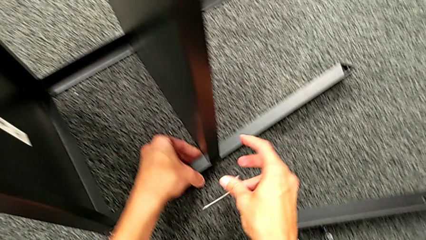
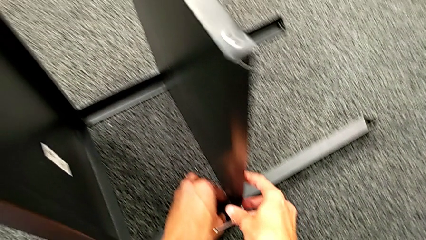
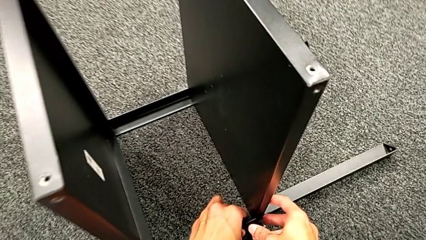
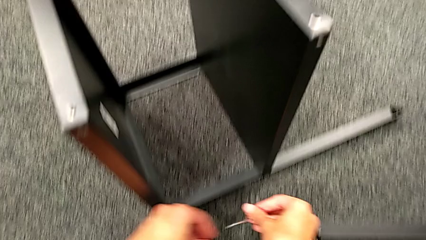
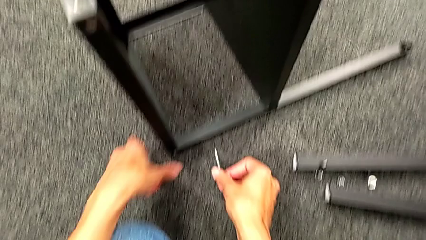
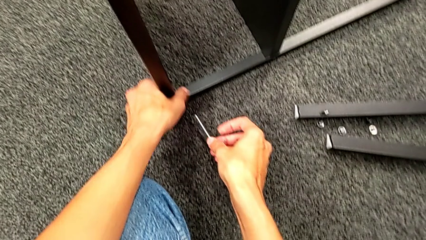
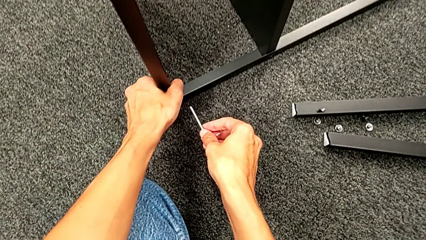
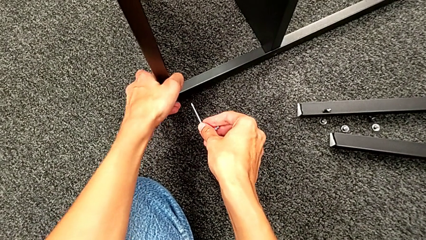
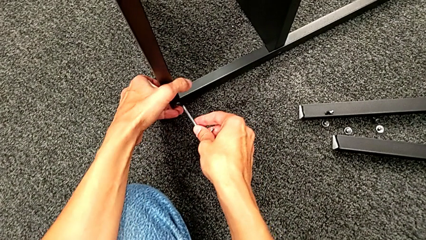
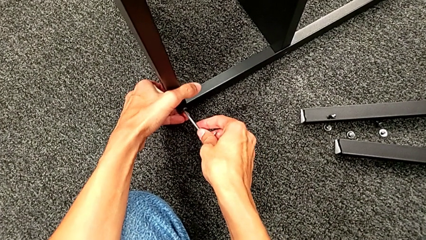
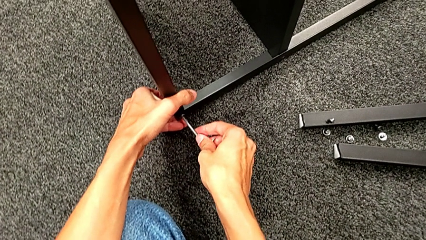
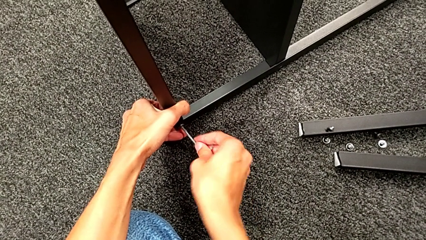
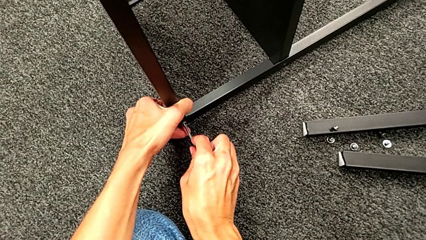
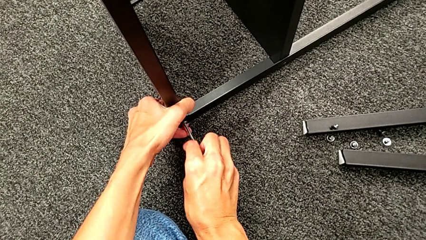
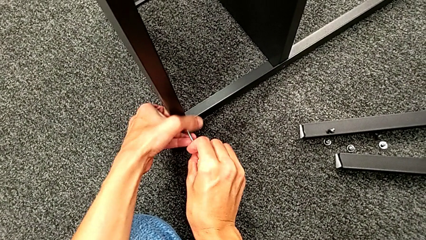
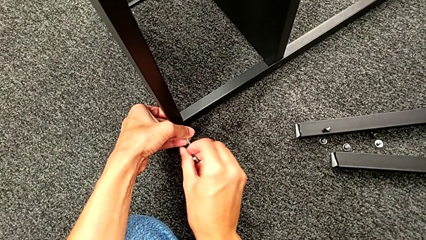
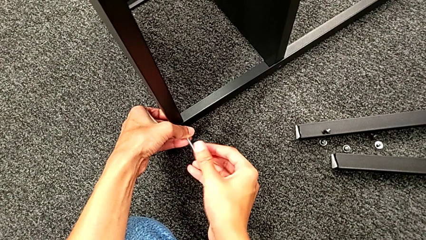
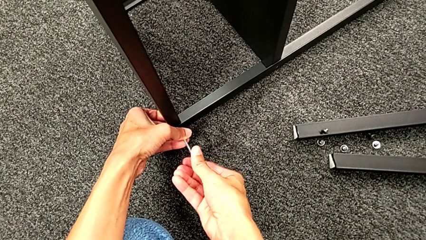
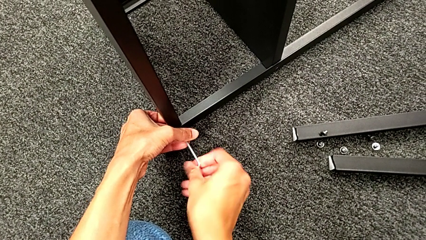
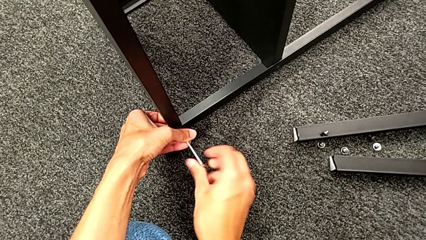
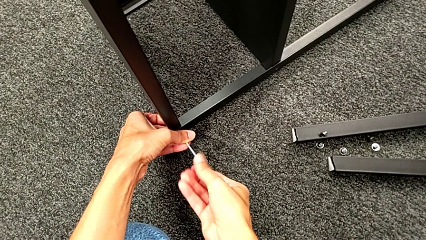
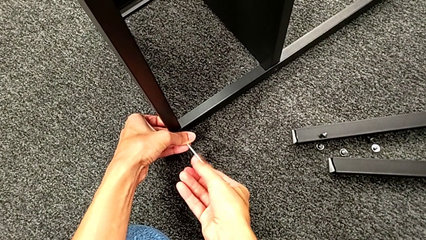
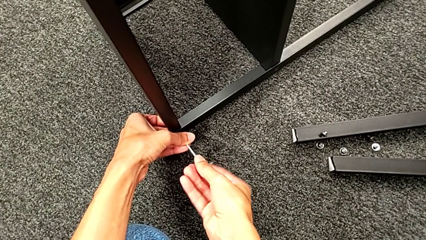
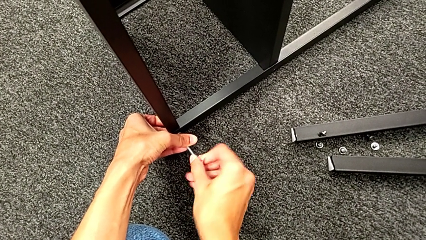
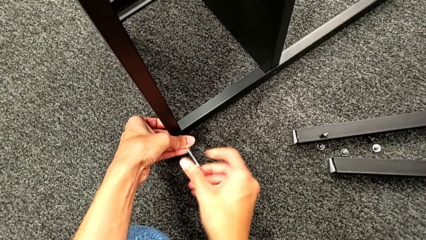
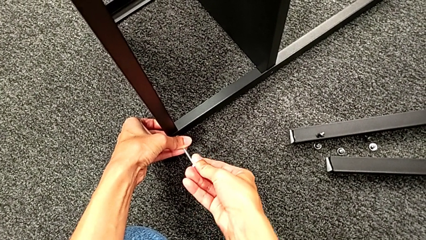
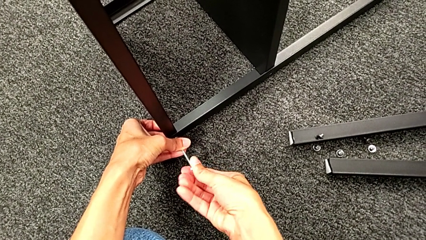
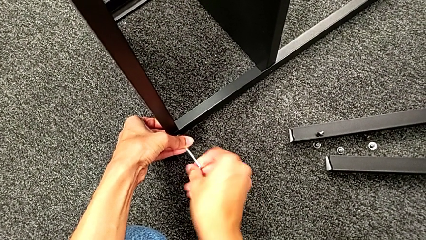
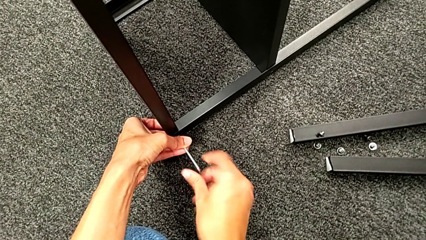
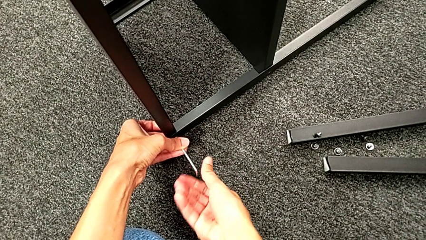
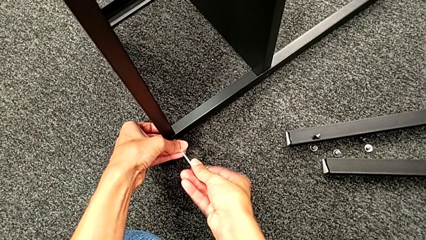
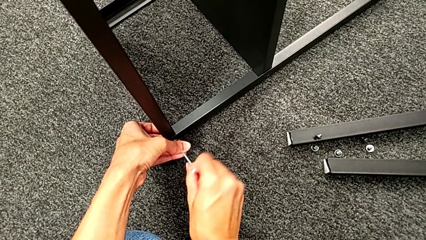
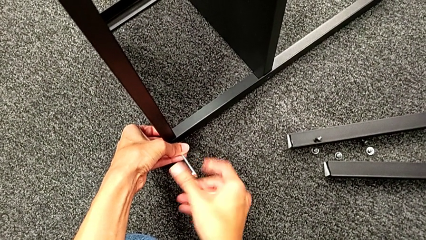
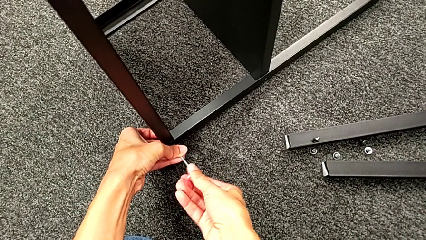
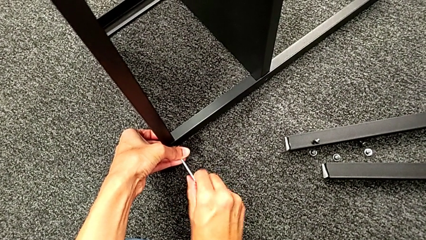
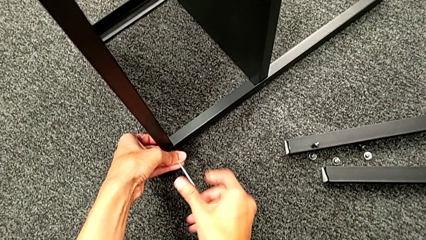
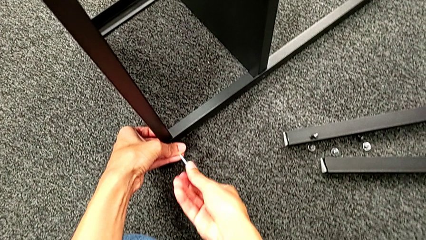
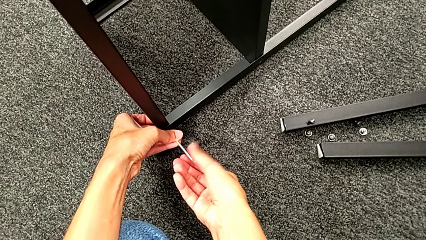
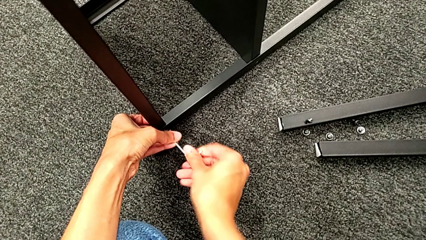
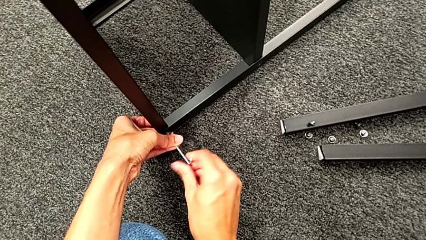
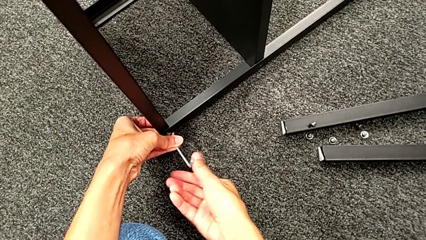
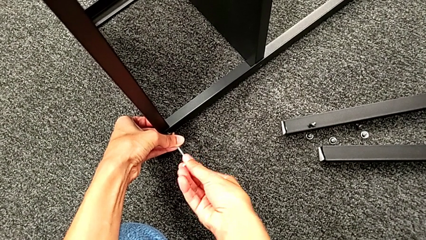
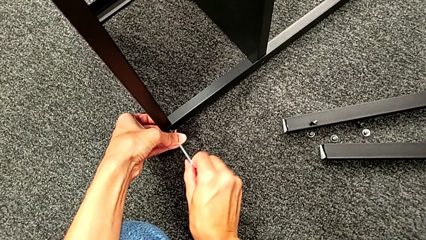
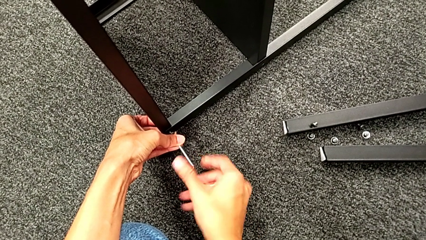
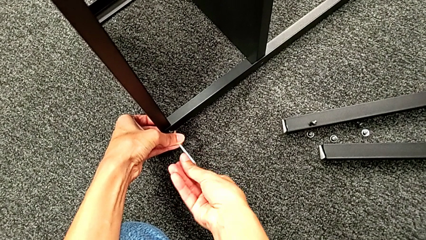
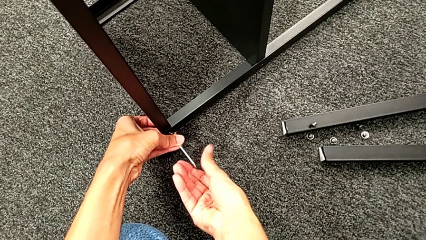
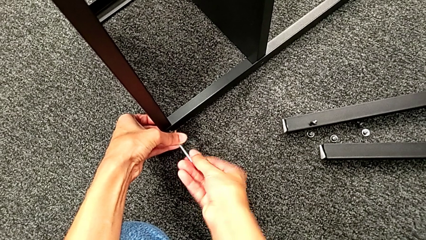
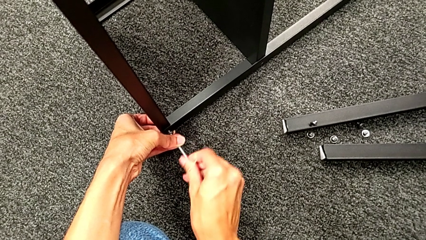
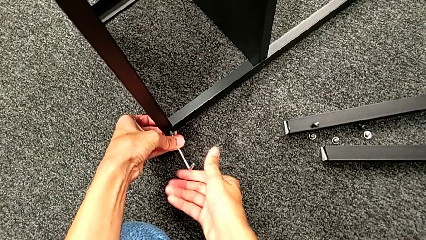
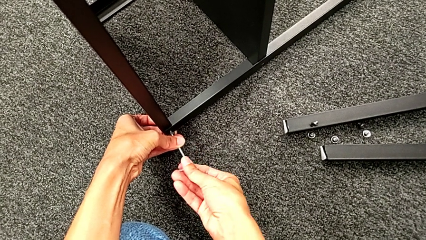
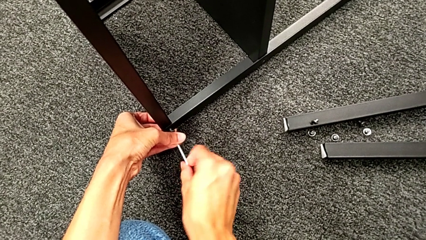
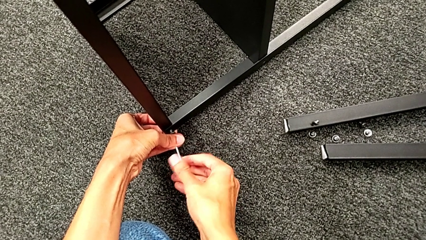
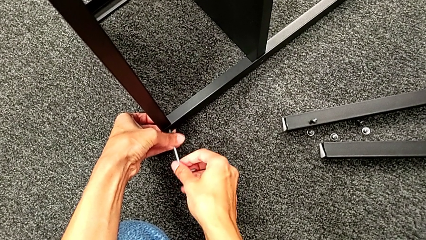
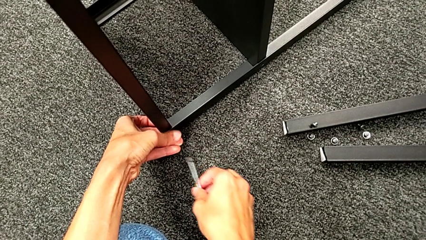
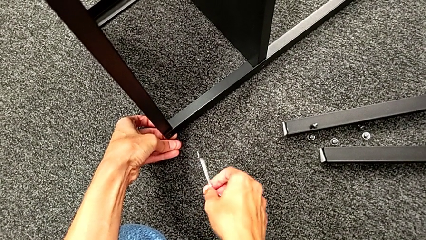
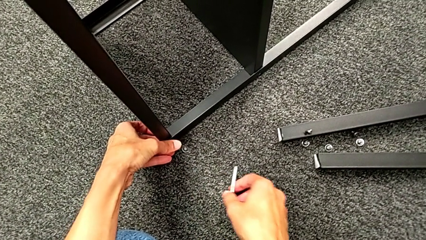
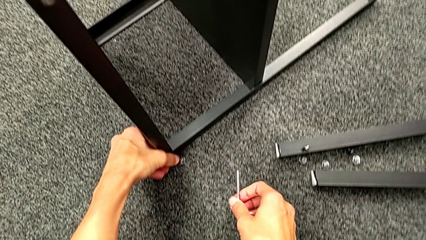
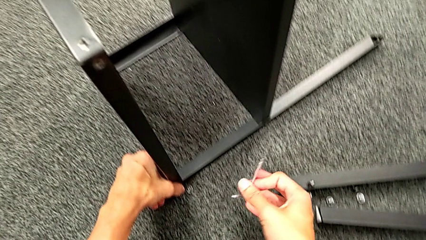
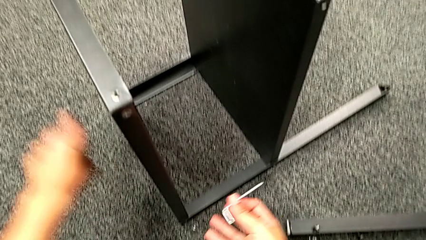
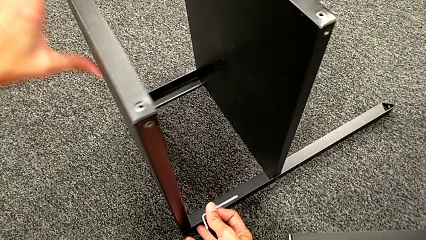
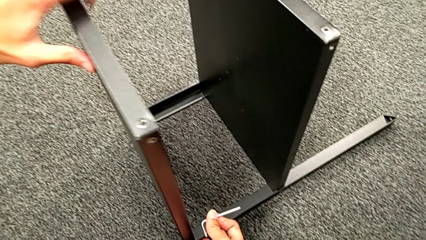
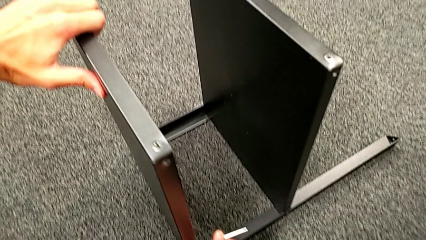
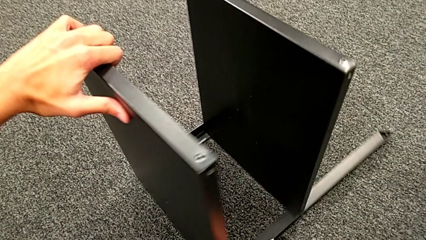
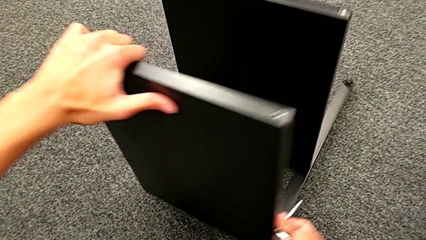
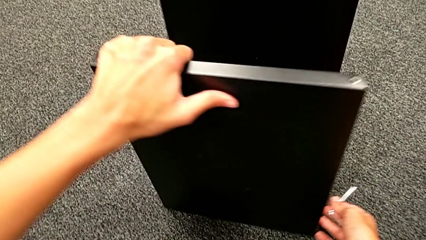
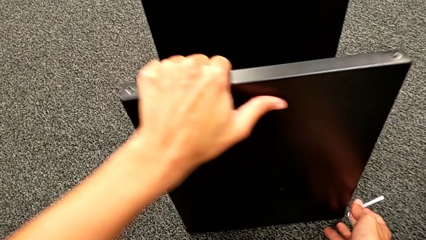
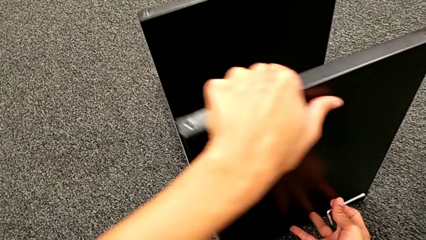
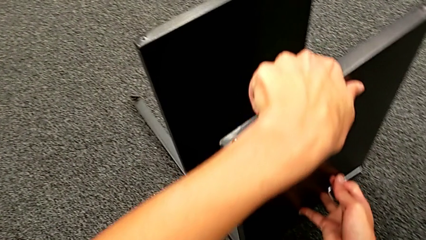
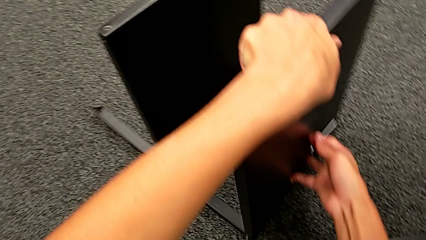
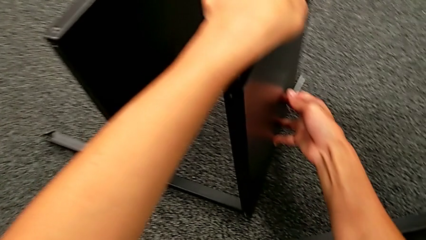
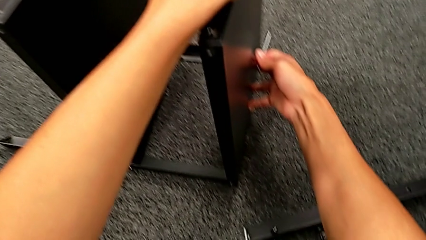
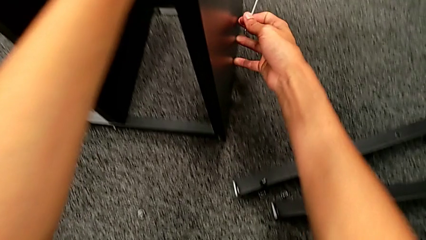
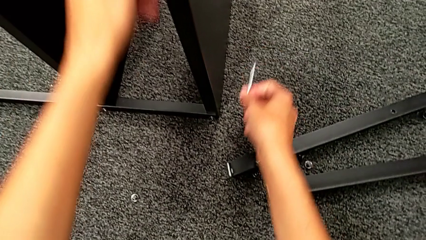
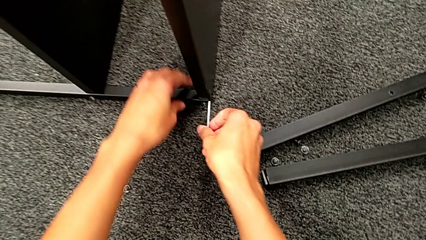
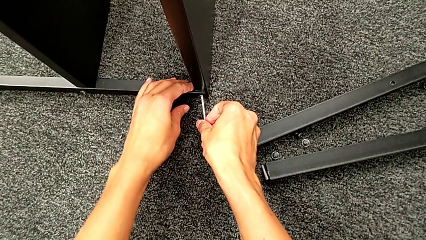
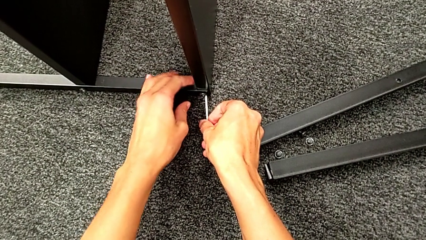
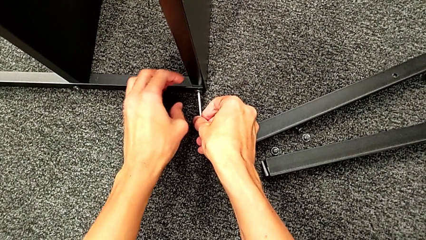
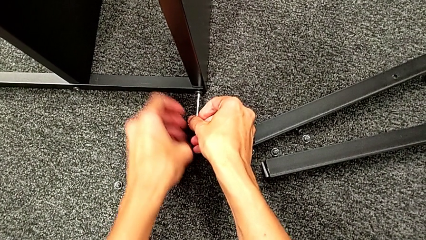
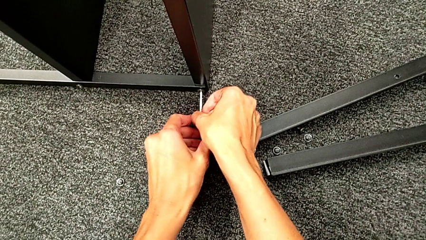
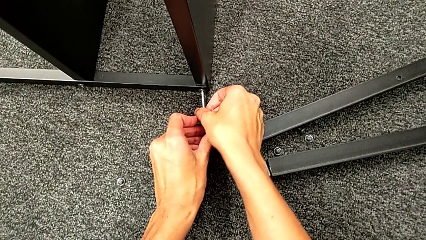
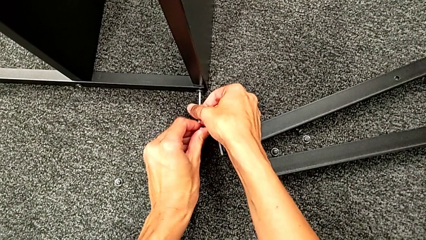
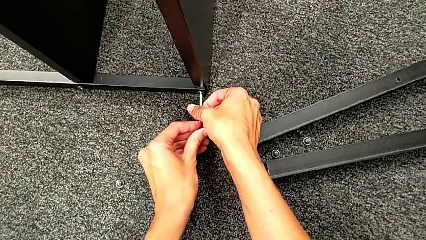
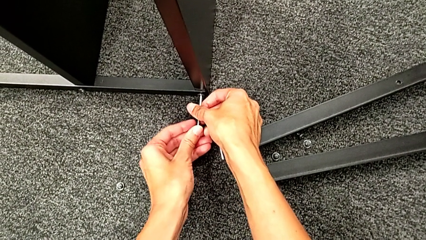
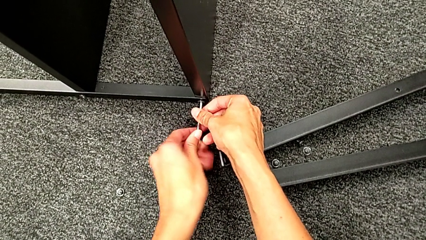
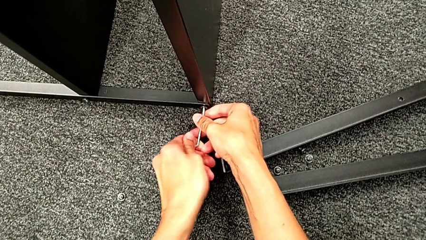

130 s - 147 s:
The camera wearer is unscrewing the third leg. They approach the hex socket head, insert the Allen wrench, unscrew the hex socket head, disassemble it, withdraw the Allen wrench, rotate the nightstand and insert the Allen wrench.
